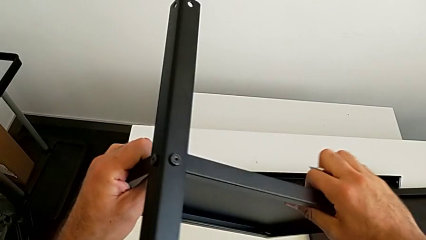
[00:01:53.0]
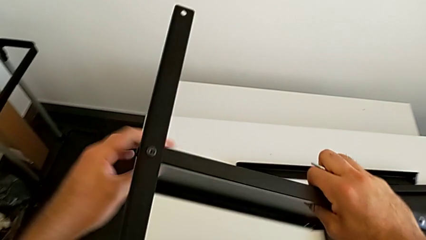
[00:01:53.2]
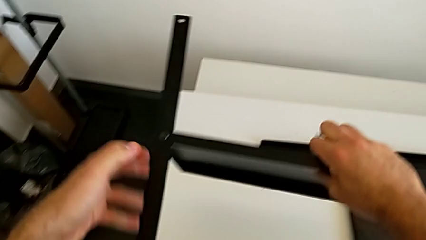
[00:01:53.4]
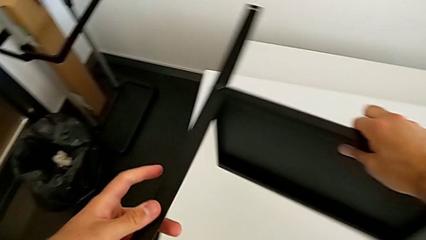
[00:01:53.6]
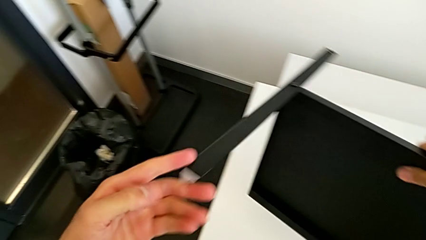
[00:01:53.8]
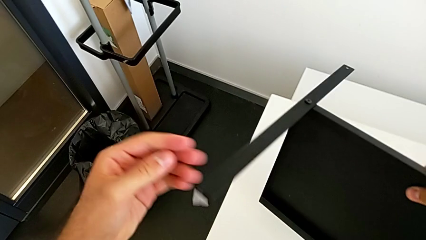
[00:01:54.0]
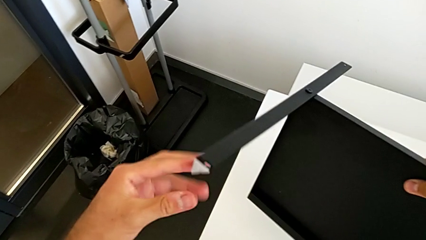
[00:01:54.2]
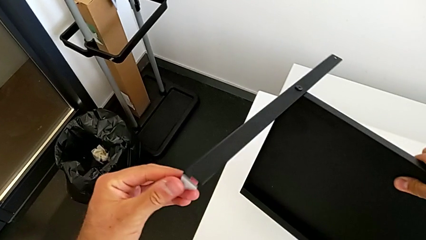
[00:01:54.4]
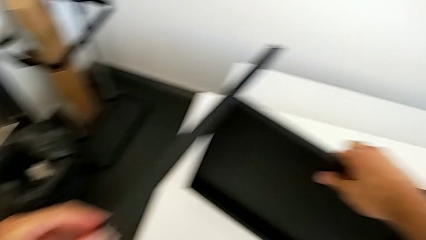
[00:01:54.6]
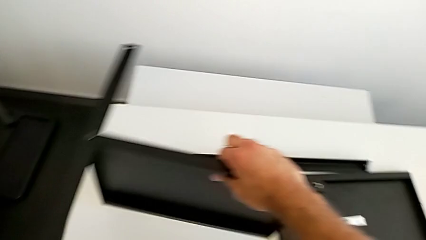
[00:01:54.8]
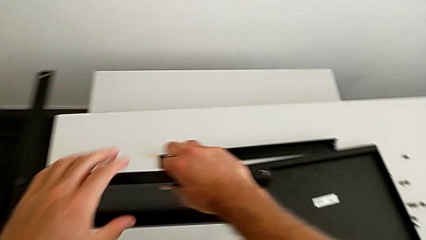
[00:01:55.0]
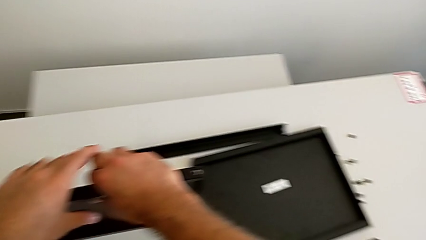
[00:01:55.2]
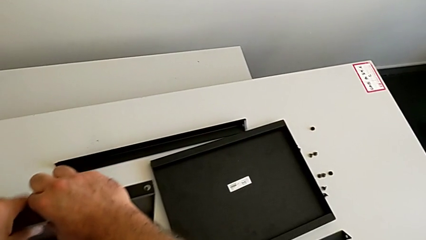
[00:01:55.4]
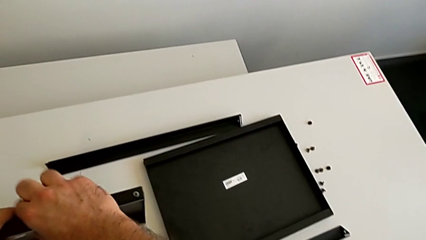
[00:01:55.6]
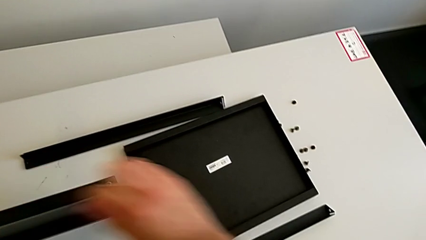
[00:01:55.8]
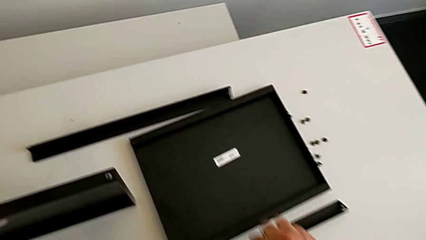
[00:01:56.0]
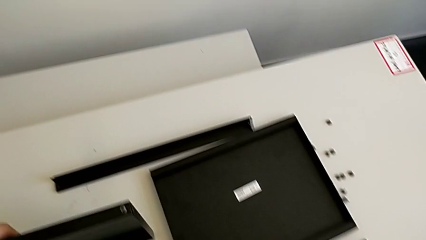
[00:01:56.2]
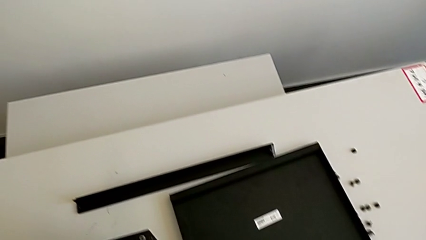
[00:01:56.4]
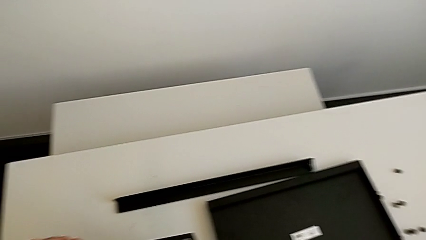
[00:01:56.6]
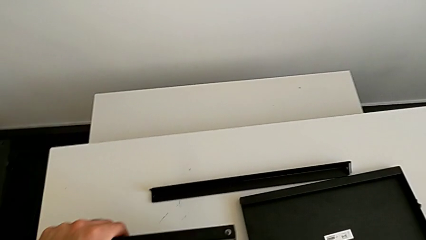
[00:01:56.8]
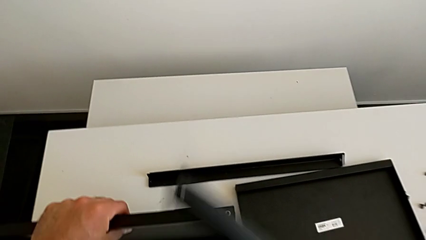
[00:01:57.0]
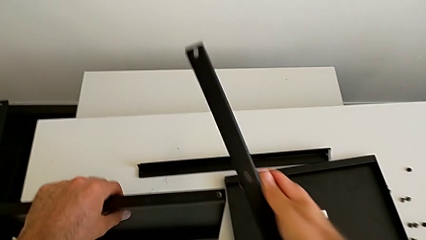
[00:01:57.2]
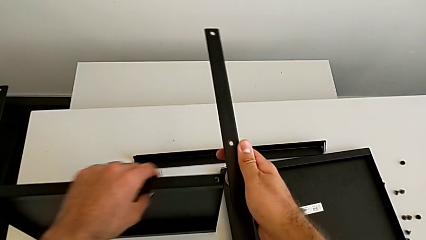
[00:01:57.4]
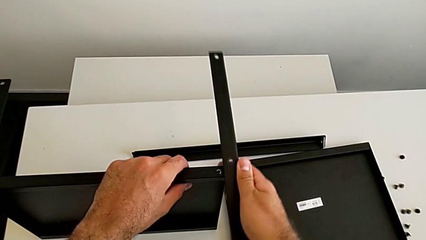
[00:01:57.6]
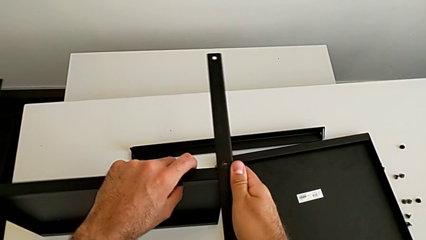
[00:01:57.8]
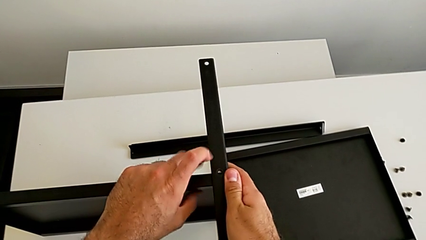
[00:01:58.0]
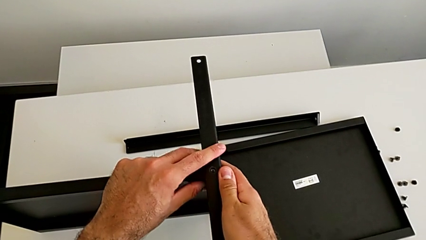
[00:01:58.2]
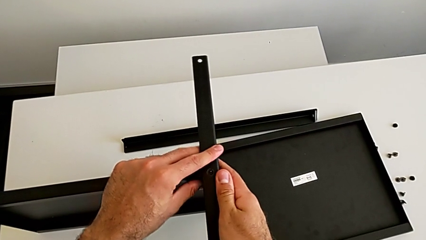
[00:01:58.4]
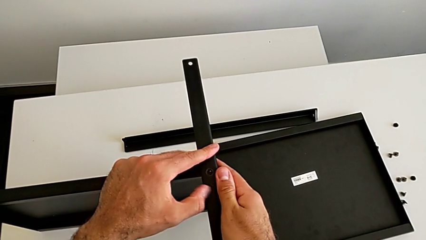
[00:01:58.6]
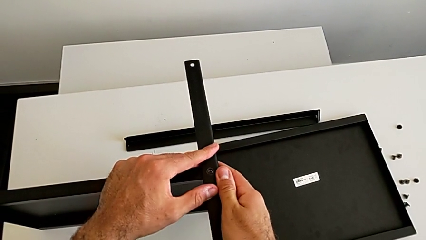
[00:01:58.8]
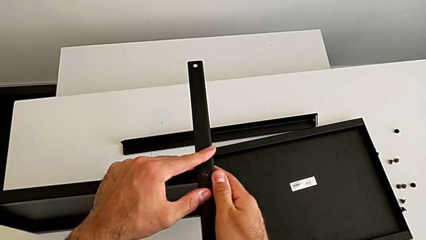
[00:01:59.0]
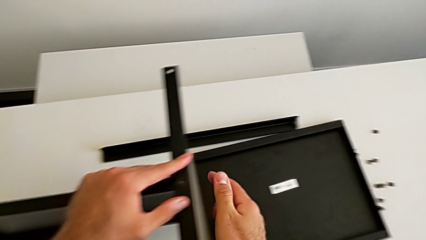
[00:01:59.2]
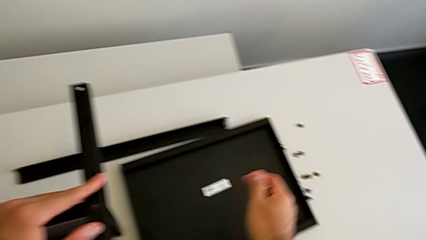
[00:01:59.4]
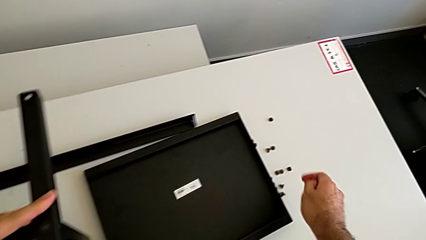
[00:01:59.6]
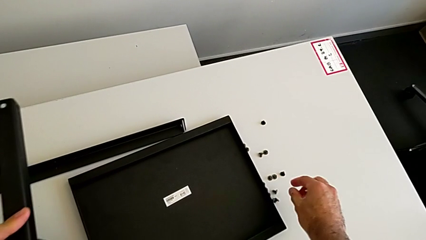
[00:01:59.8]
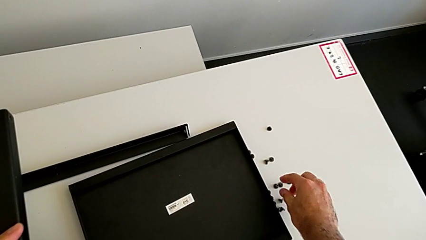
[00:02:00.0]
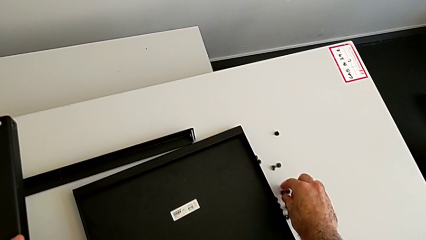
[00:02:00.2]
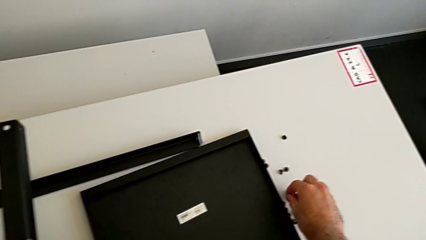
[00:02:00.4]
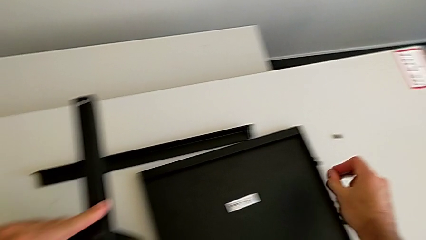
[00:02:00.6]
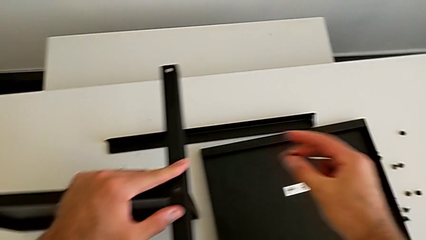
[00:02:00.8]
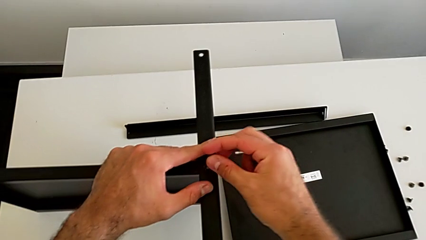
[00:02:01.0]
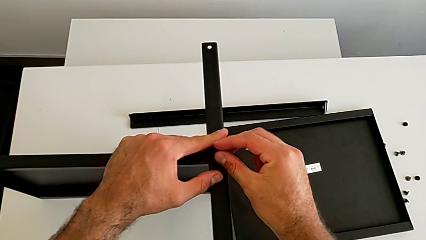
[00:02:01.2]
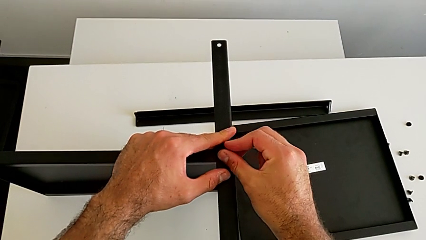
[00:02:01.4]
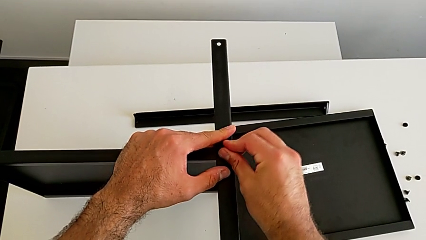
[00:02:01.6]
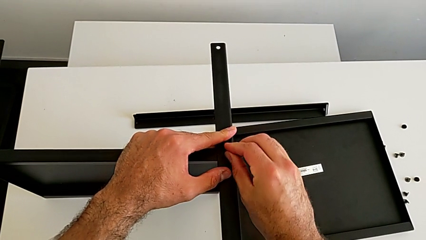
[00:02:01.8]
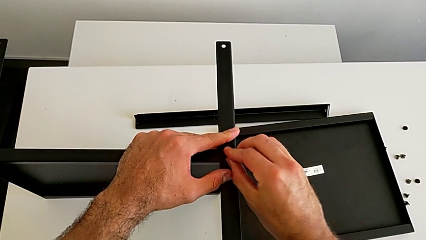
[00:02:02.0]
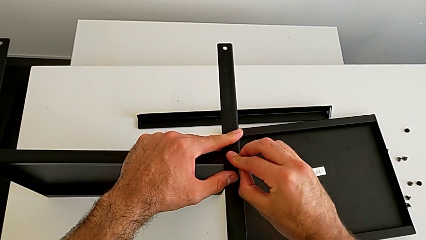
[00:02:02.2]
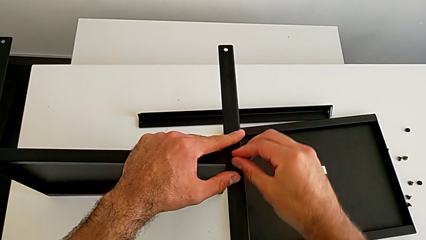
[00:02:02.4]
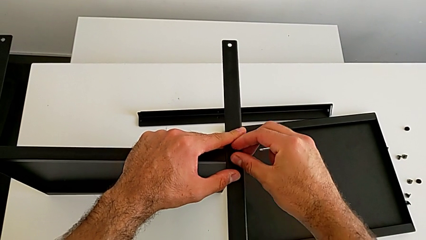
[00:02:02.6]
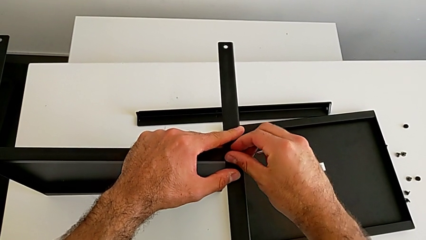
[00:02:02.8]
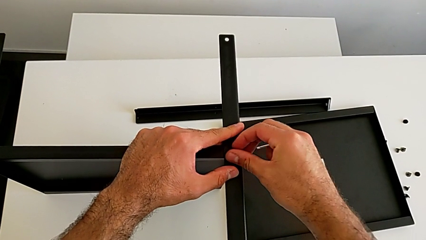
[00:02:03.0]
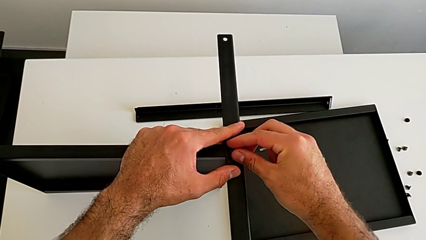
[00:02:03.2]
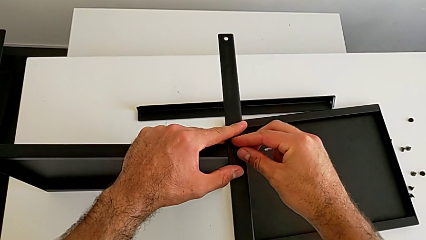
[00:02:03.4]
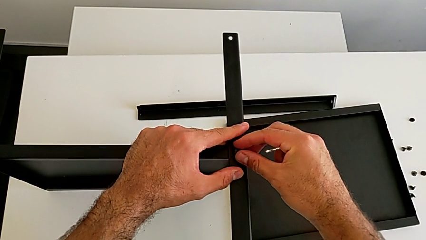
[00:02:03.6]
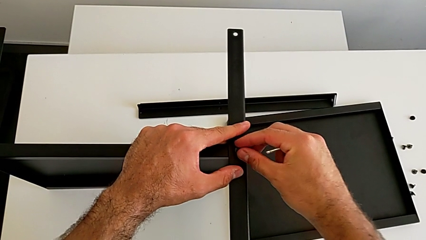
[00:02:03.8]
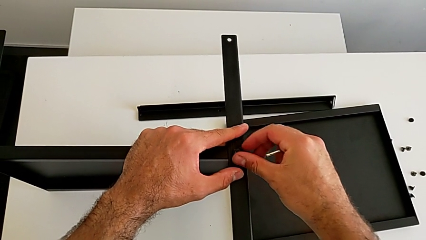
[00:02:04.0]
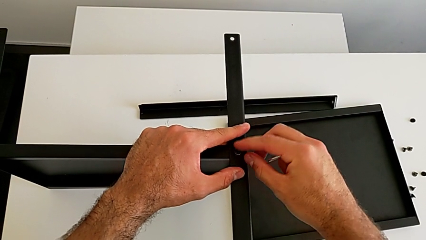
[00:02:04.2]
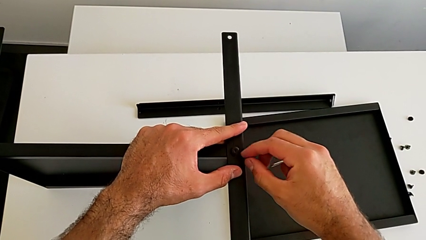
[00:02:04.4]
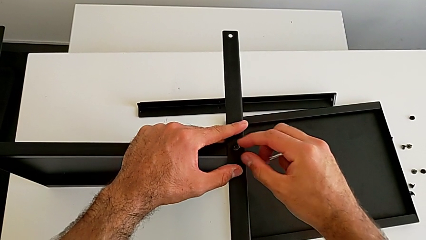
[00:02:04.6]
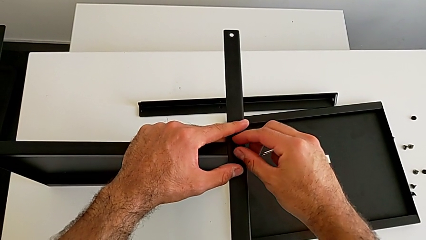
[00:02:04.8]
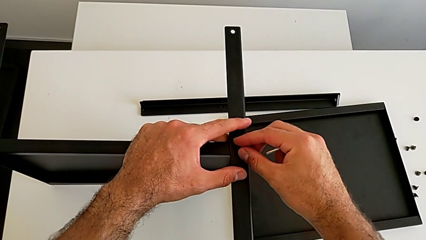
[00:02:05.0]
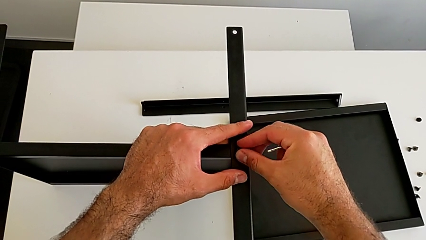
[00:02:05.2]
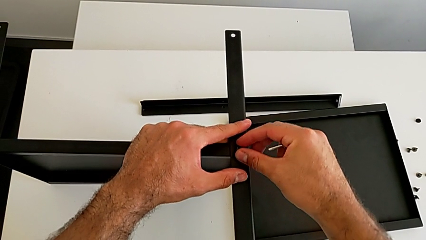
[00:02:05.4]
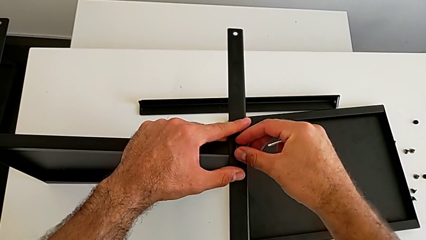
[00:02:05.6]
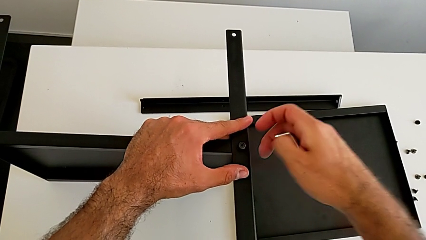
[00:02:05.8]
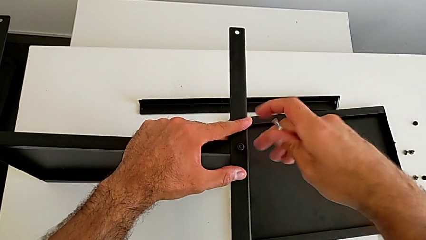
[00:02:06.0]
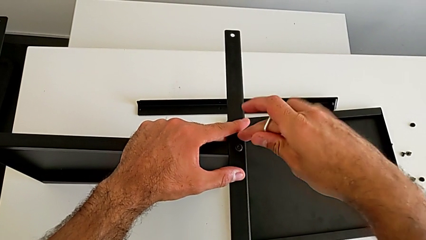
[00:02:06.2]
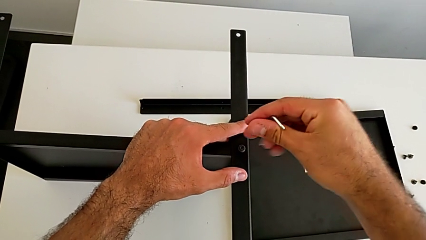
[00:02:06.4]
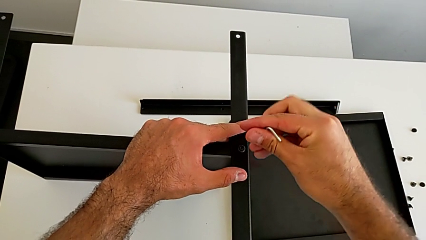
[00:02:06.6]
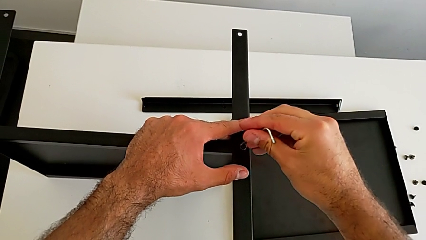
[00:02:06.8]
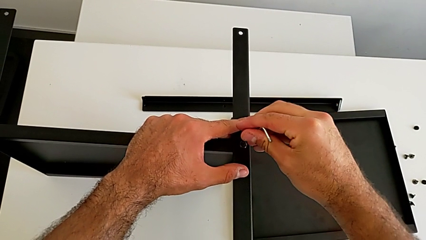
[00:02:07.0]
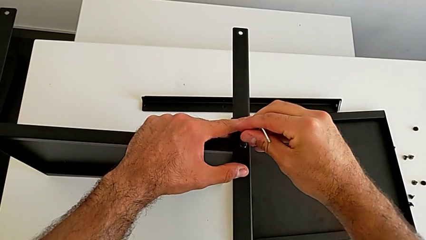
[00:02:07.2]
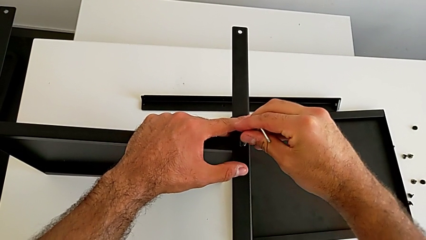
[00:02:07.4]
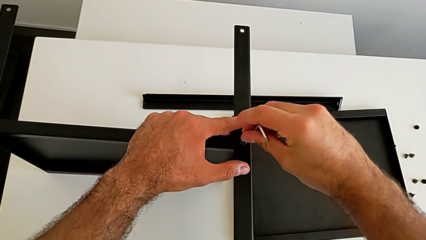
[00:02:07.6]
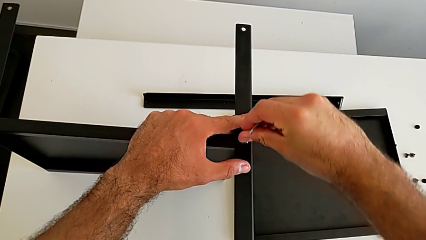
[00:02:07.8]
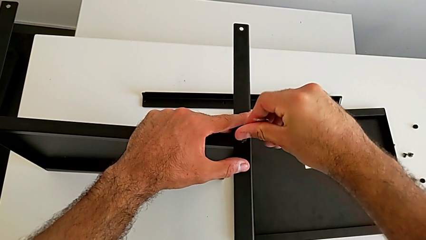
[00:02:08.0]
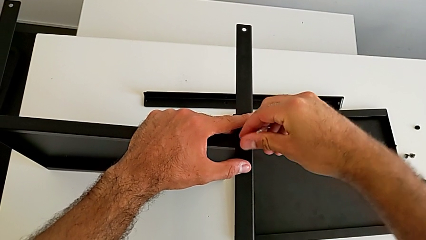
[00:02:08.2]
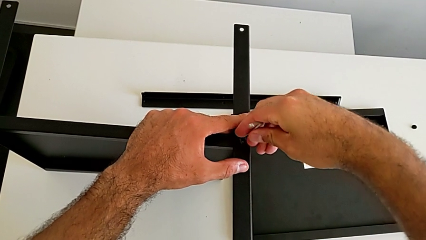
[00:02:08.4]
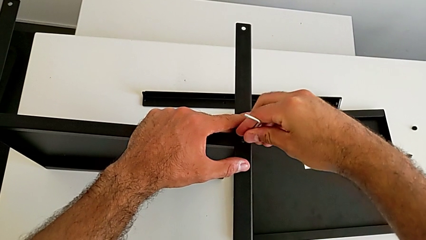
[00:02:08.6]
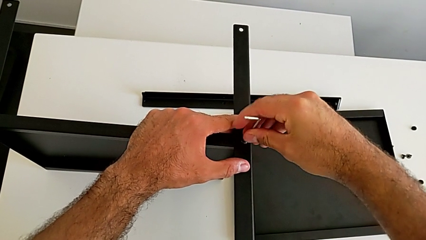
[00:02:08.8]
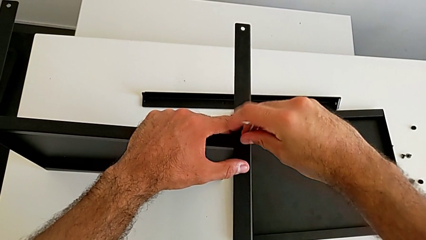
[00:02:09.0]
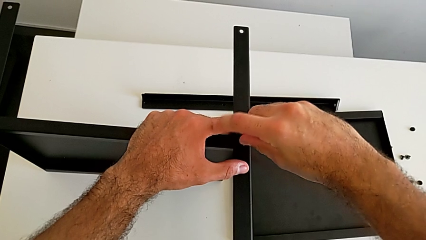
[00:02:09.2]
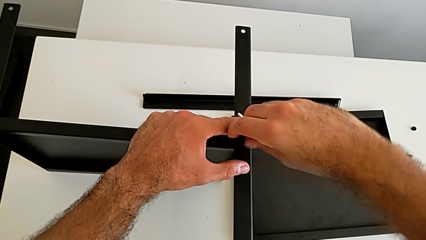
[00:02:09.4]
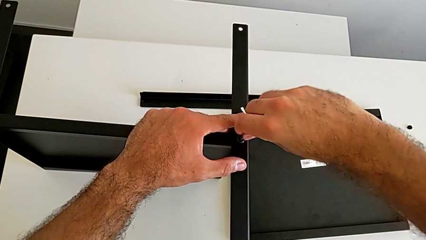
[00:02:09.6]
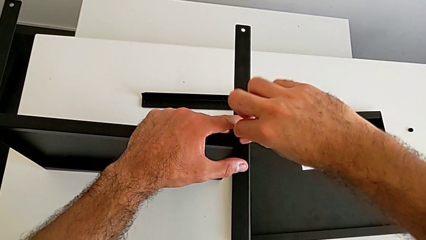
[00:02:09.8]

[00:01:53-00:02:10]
The camera wearer is screwing the first leg onto the tray. They inspect the nightstand, place it, grab the second leg, align it, grab the hex socket head, insert the first hex socket head, screw the hex socket head, align the leg and insert the Allen wrench.
